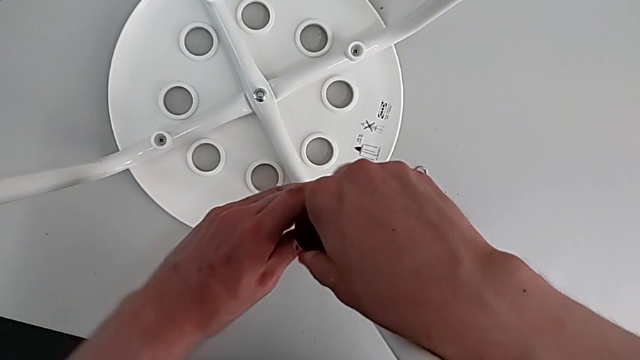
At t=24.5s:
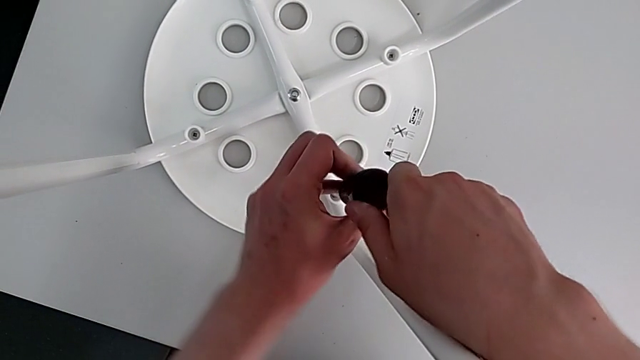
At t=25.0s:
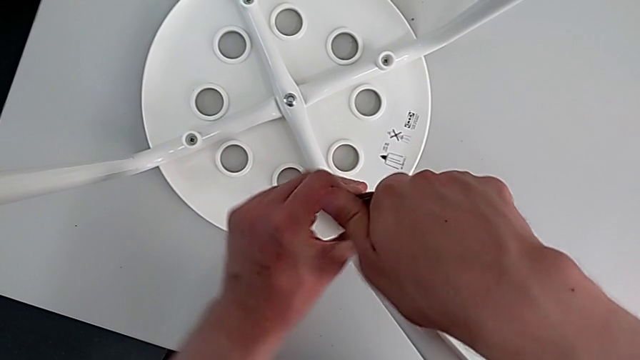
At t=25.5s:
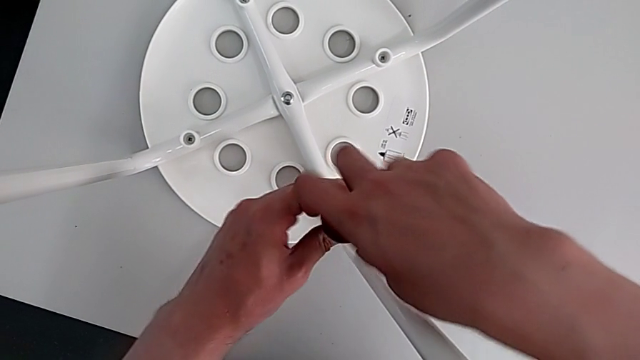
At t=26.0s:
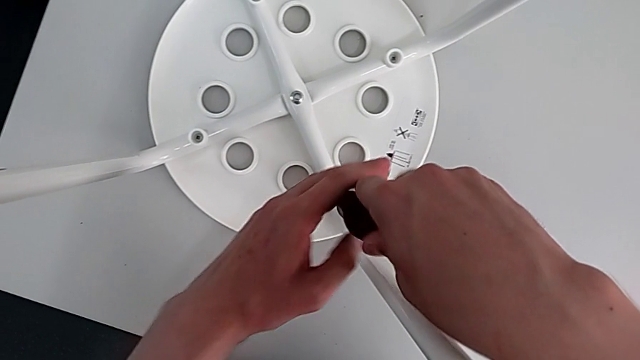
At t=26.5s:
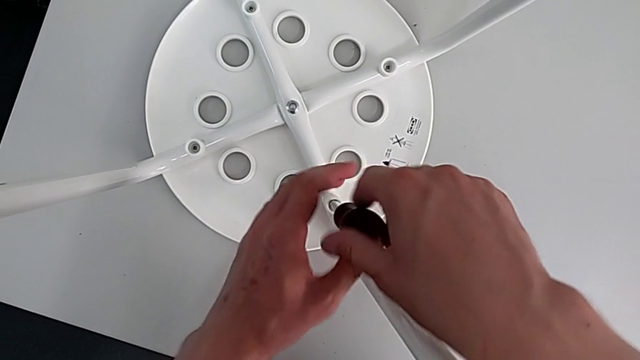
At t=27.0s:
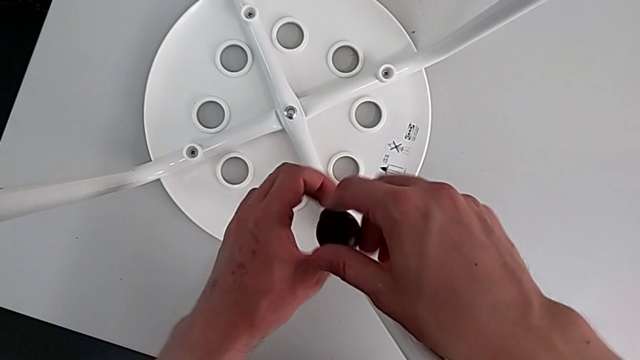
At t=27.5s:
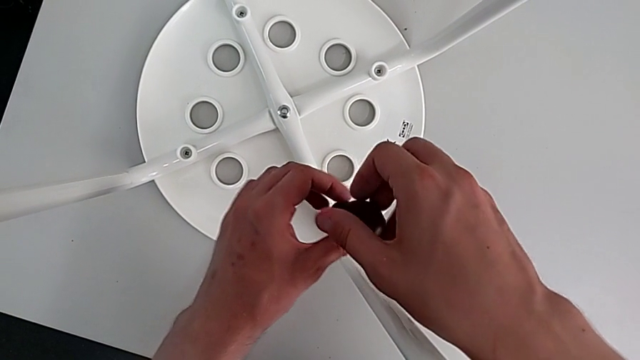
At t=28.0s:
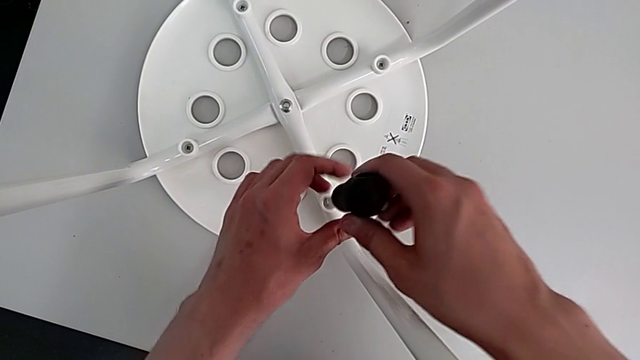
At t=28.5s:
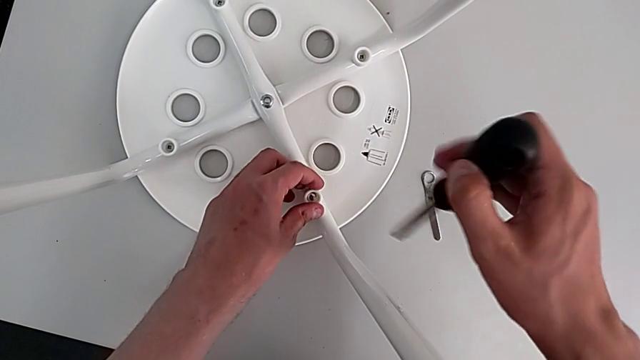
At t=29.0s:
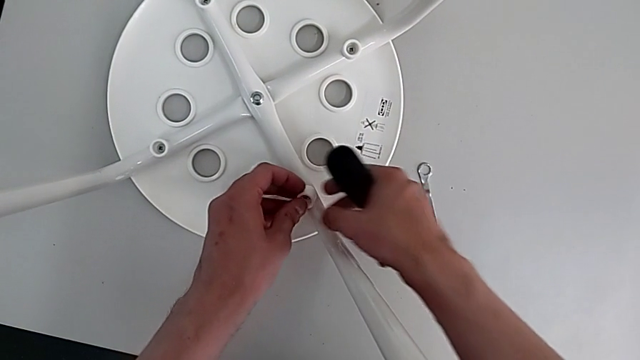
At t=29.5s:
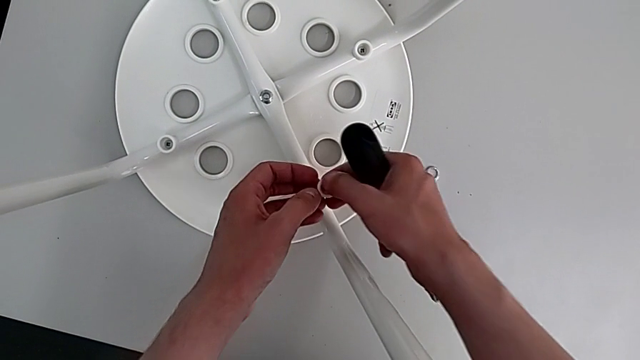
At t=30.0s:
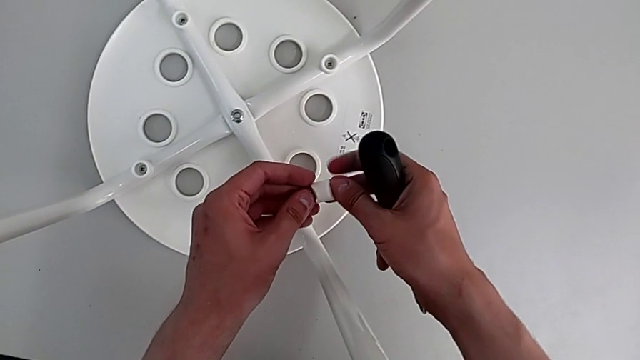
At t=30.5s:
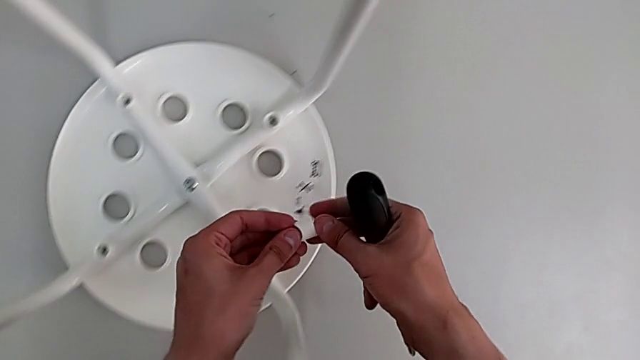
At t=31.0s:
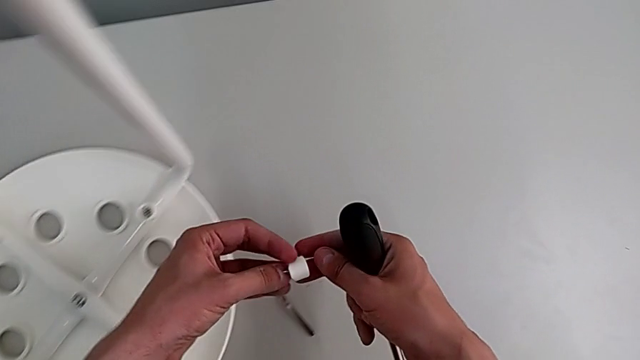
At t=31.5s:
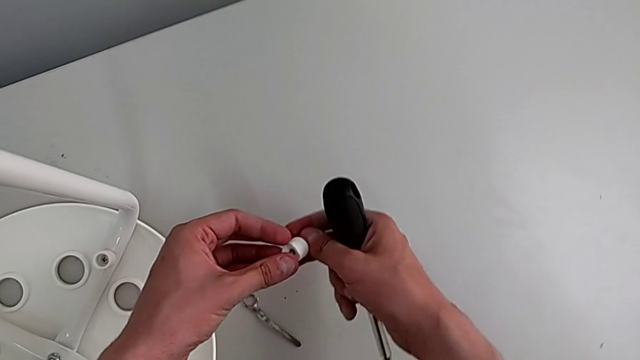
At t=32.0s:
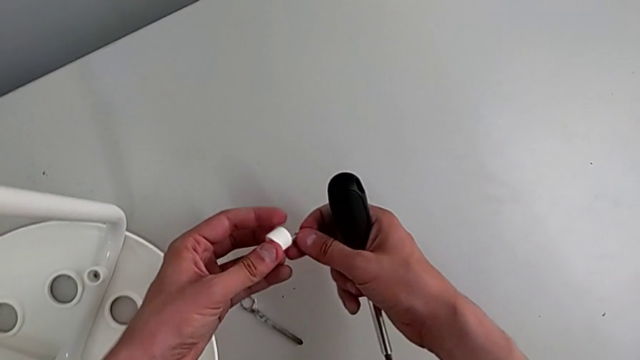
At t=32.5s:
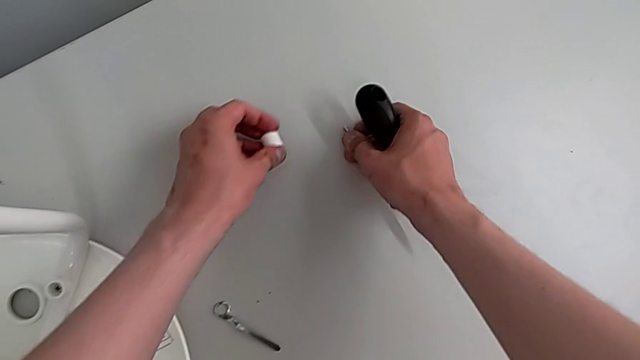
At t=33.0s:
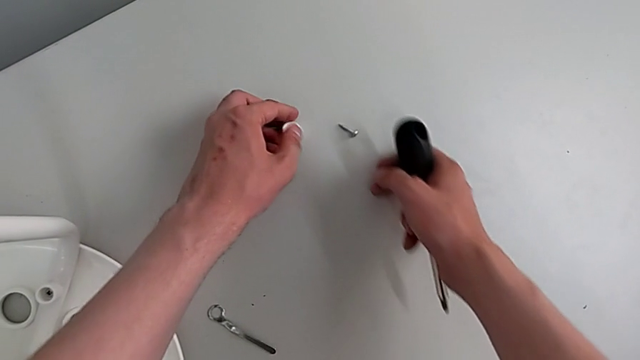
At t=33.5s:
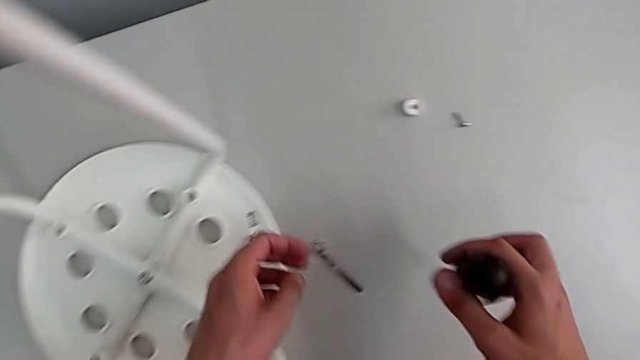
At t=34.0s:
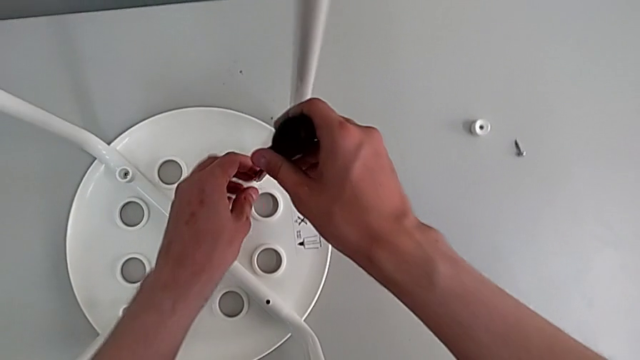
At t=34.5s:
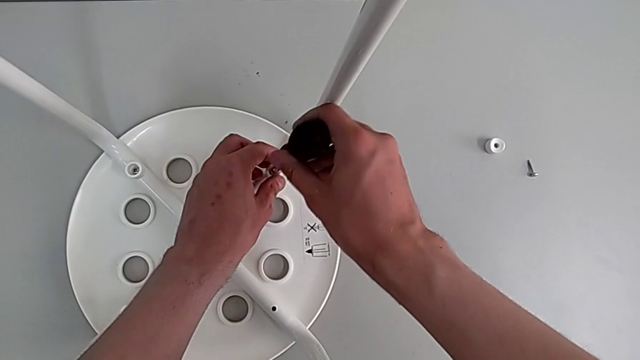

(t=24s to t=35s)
The camera wearer is removing four screws on the stool with a screwdriver. They unscrew the first screw, withdraw the screwdriver, disassemble the first screw twice, place it and insert the screwdriver.

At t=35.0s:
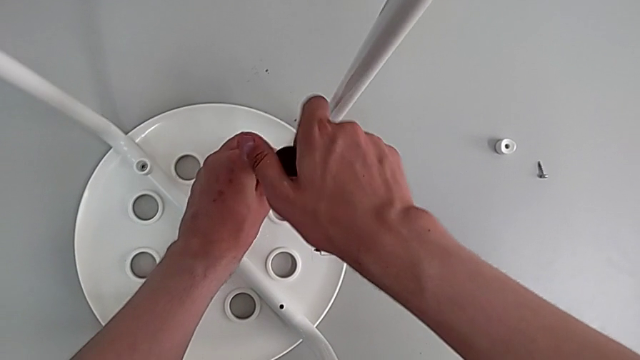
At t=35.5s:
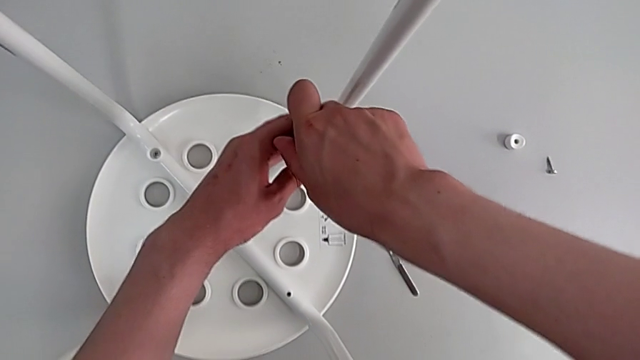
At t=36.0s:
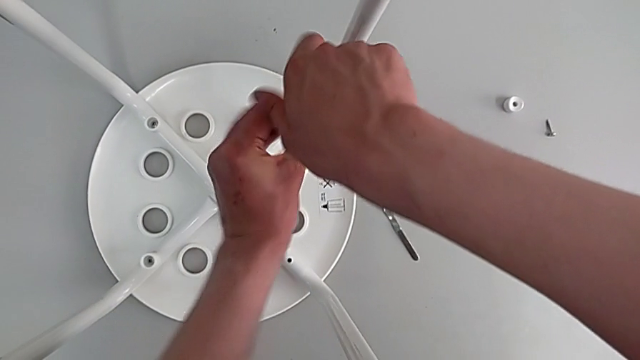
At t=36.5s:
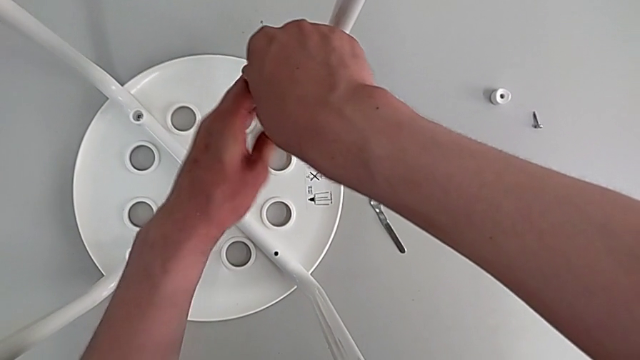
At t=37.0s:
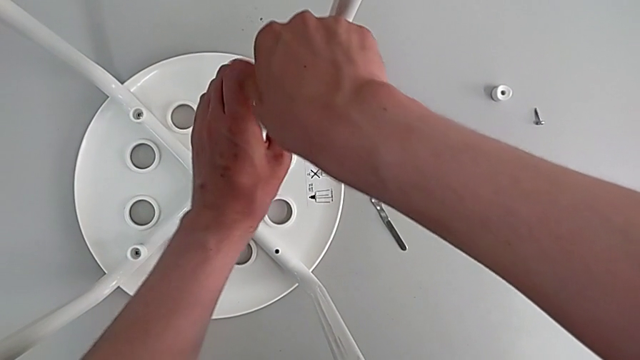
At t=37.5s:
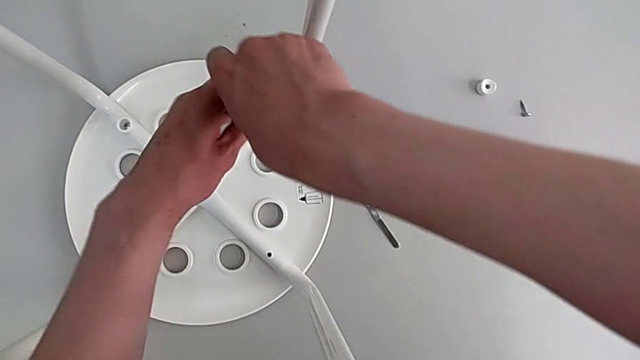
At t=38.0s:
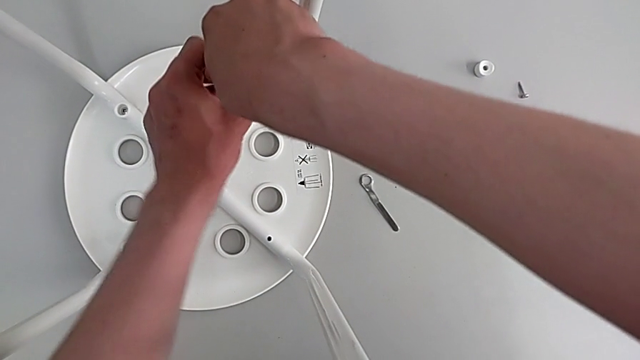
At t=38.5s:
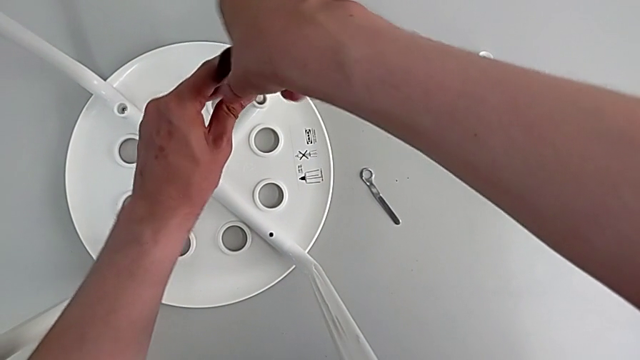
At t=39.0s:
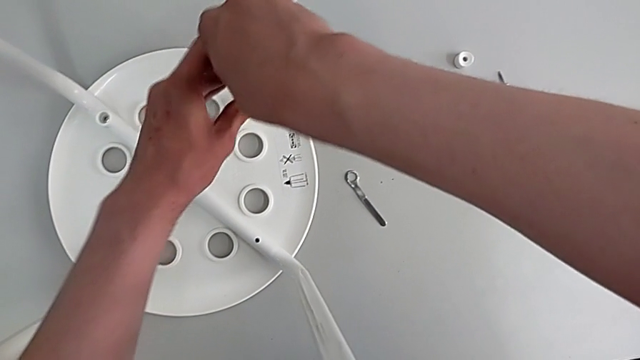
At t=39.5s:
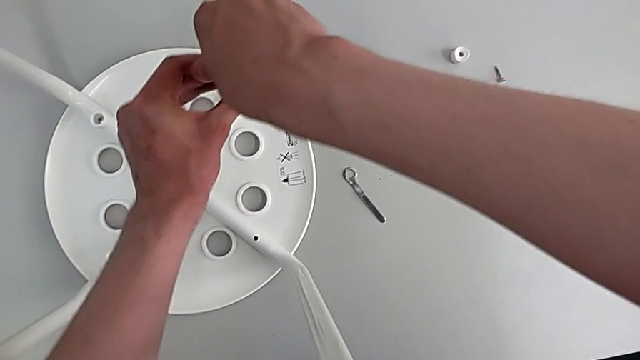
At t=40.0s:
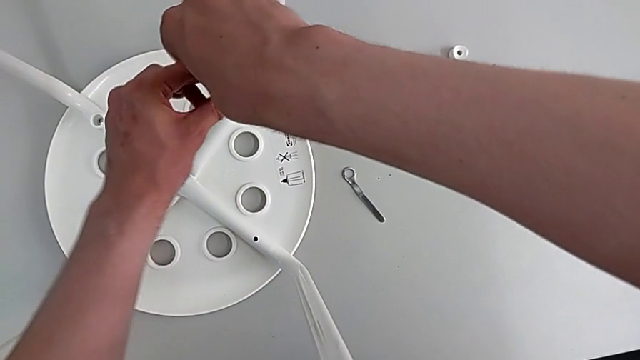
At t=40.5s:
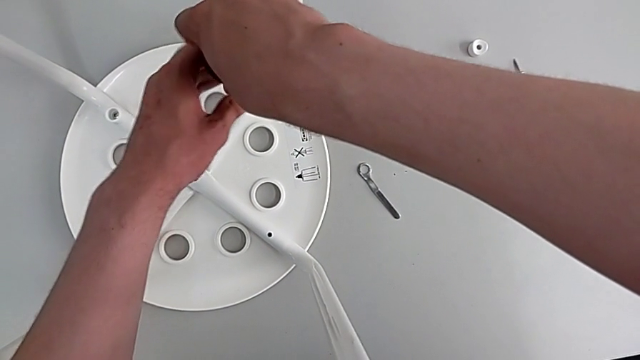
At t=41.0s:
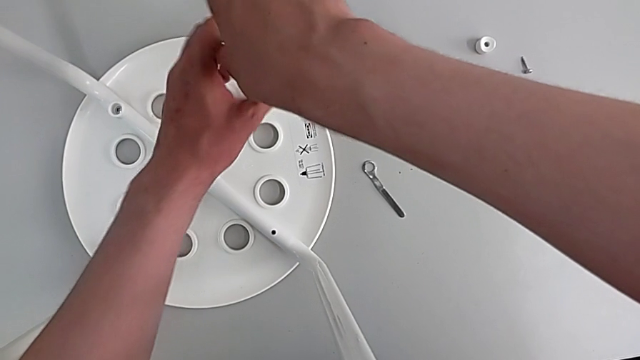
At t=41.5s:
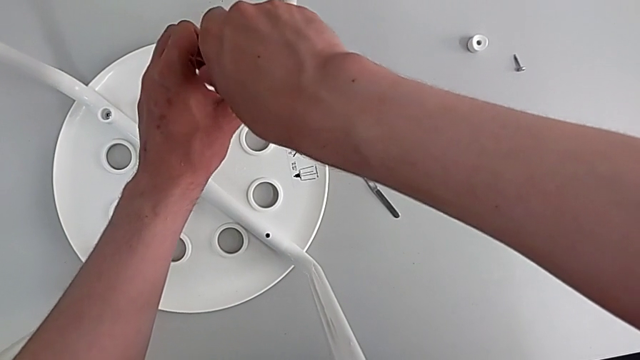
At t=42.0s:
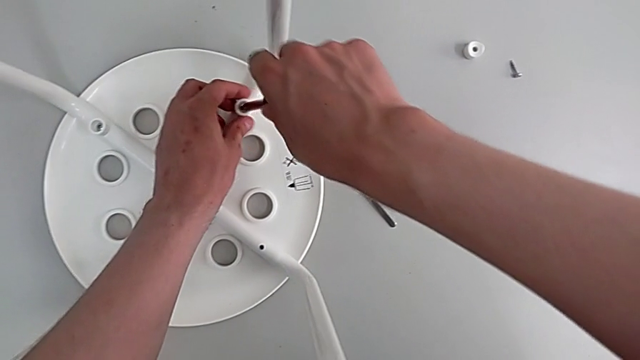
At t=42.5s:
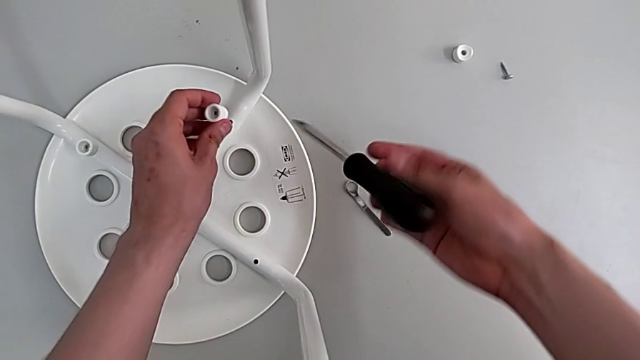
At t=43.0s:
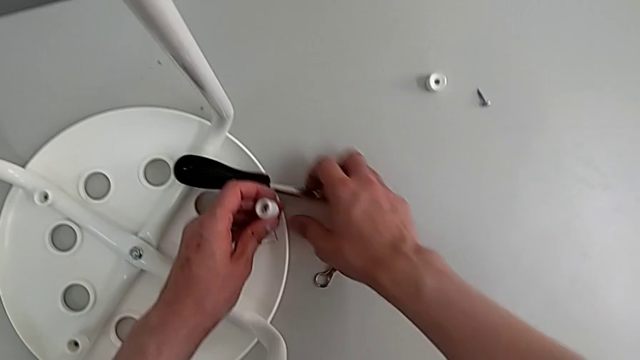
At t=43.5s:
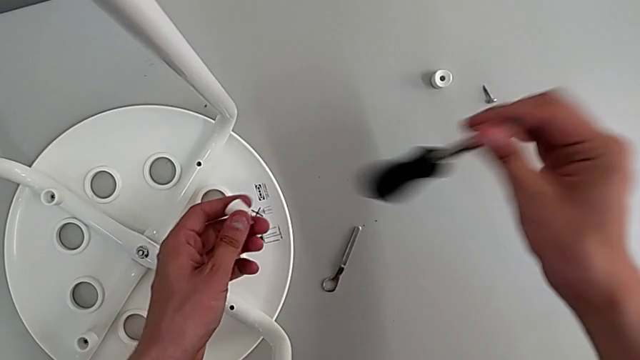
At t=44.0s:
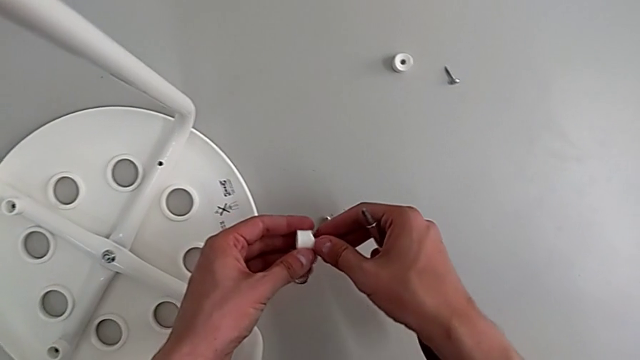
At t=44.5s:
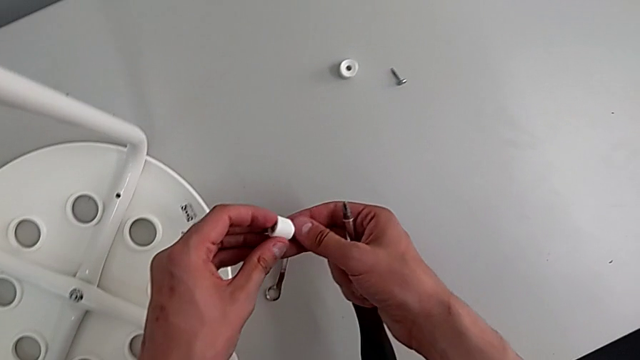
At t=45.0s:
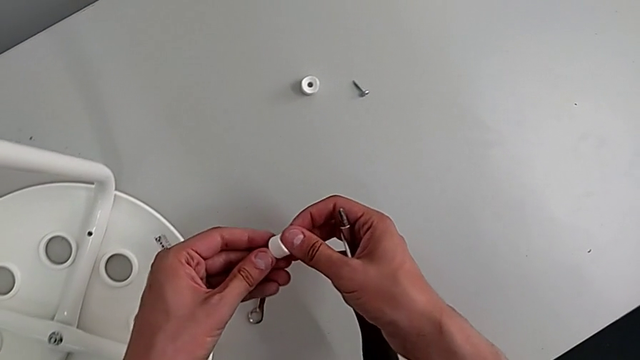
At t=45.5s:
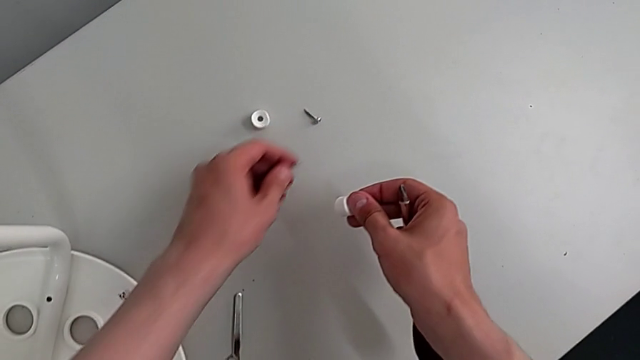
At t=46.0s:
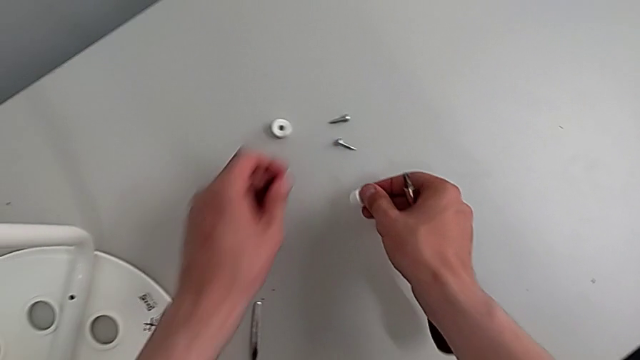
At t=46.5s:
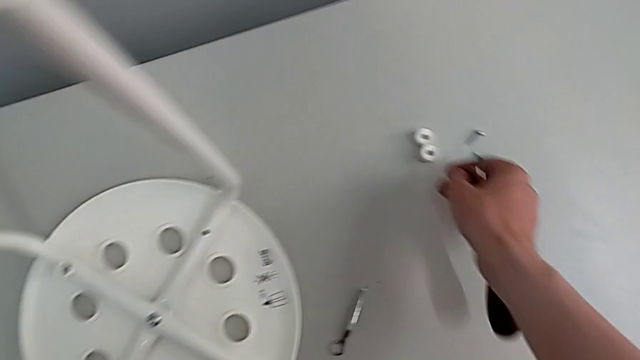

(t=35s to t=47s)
The camera wearer is removing four screws on the stool with a screwdriver. They unscrew the second screw, grab it, disassemble the screw and place the second screw.
